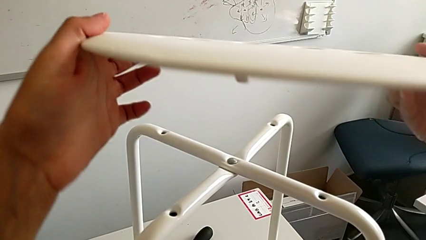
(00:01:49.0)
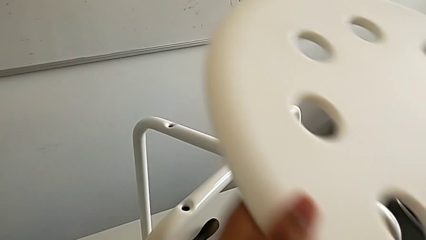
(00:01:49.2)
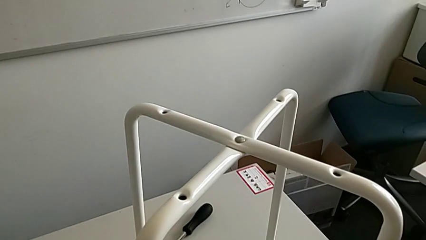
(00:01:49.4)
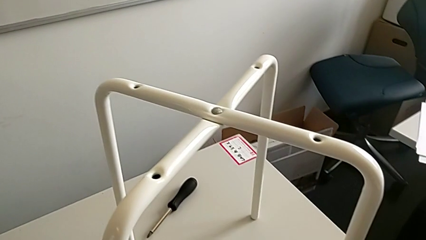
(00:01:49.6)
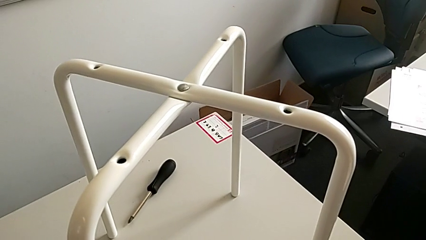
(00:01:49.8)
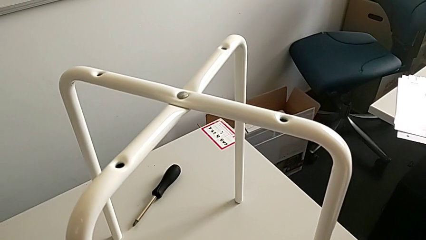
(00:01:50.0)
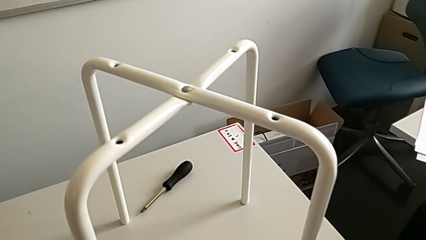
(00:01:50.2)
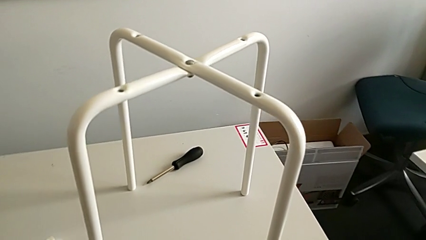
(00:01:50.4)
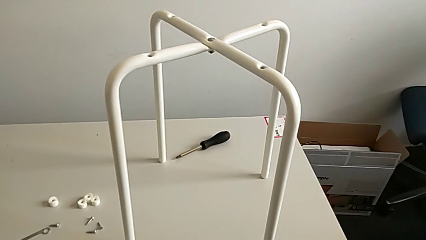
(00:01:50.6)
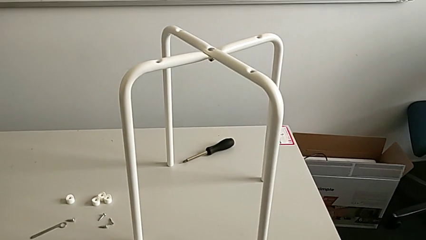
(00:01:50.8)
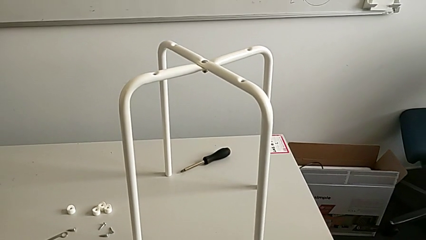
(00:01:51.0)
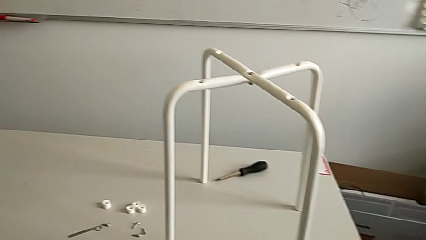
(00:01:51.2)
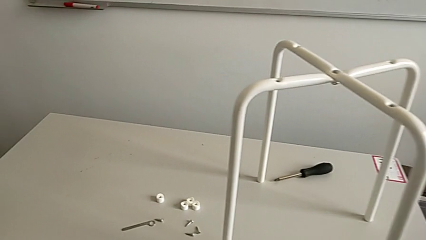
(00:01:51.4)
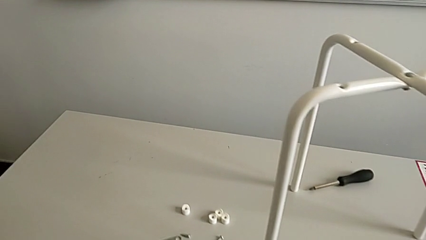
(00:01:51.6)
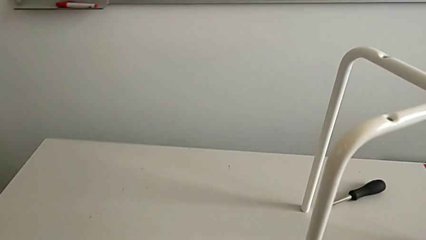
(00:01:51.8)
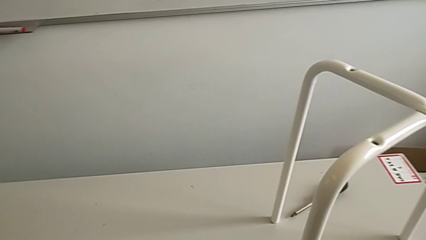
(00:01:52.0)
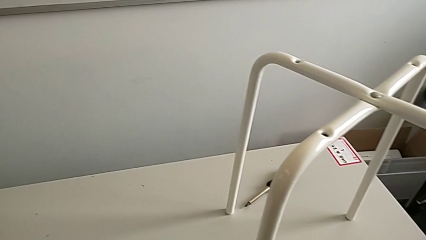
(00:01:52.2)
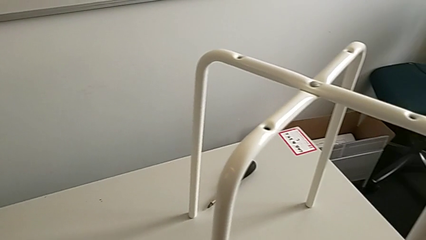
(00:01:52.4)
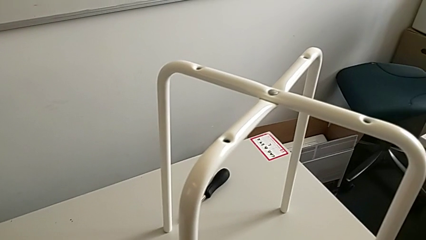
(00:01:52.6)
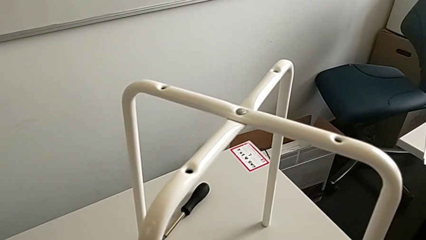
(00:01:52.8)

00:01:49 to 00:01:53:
The camera wearer is assembling the legs together. They keep placing the seat.

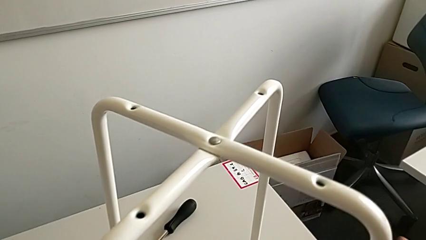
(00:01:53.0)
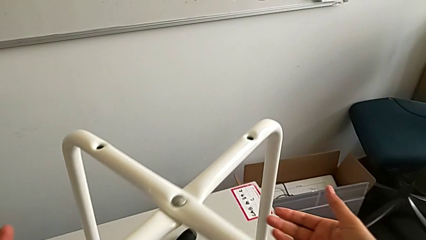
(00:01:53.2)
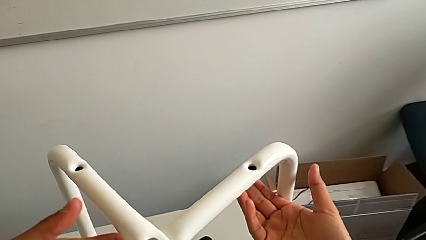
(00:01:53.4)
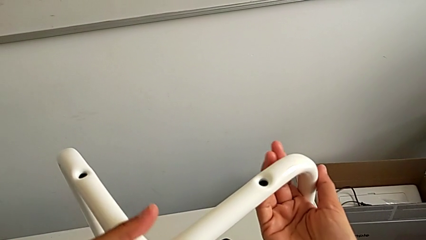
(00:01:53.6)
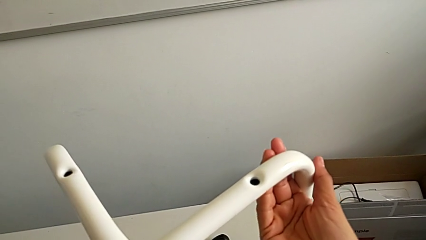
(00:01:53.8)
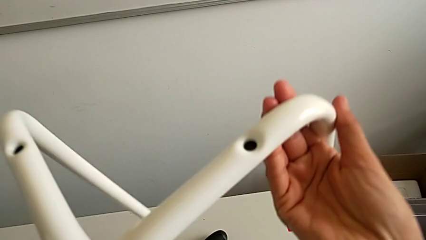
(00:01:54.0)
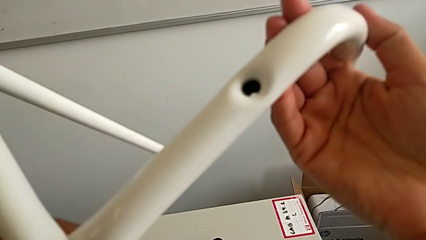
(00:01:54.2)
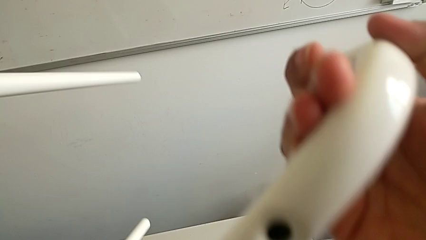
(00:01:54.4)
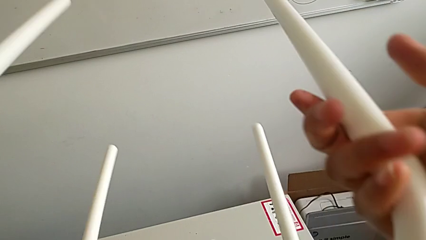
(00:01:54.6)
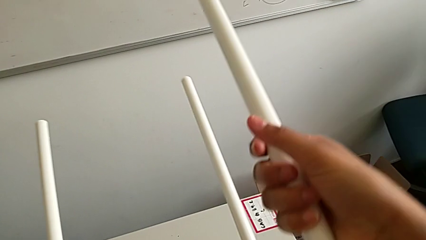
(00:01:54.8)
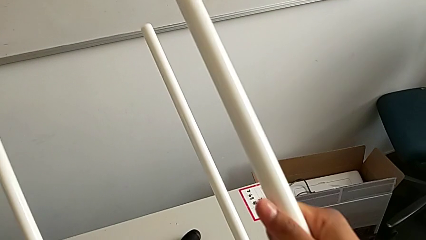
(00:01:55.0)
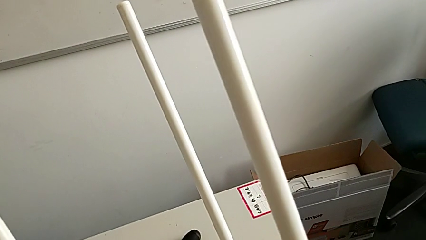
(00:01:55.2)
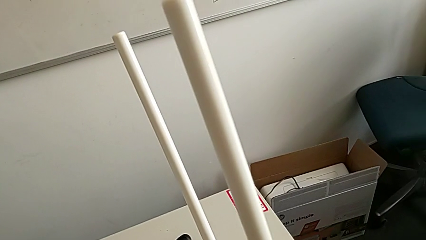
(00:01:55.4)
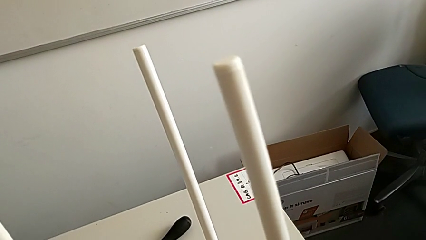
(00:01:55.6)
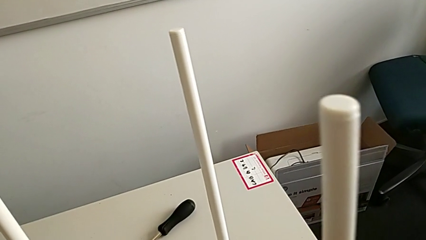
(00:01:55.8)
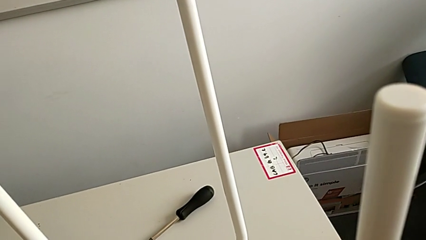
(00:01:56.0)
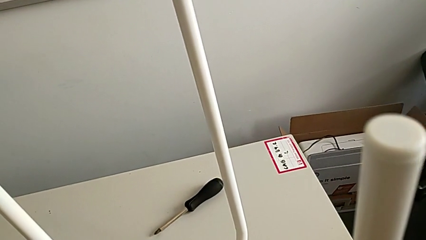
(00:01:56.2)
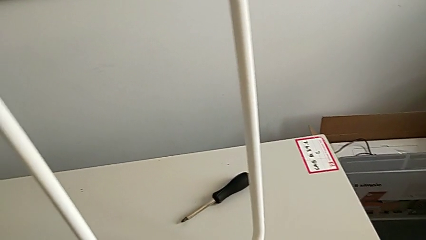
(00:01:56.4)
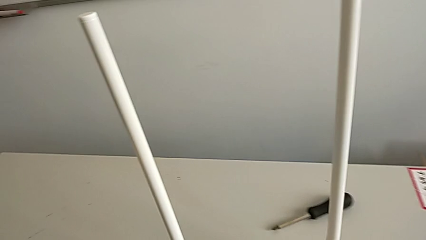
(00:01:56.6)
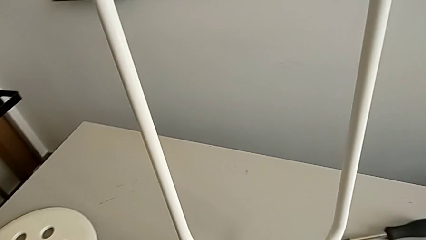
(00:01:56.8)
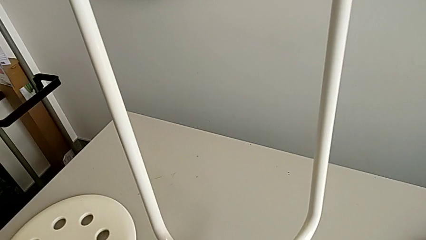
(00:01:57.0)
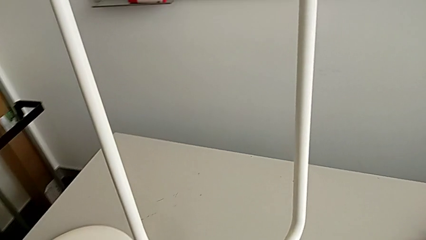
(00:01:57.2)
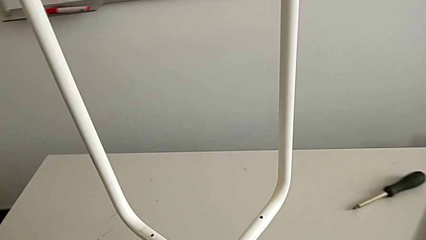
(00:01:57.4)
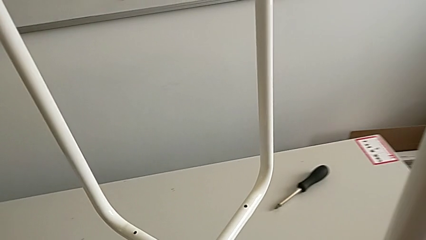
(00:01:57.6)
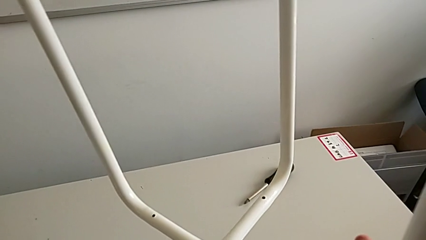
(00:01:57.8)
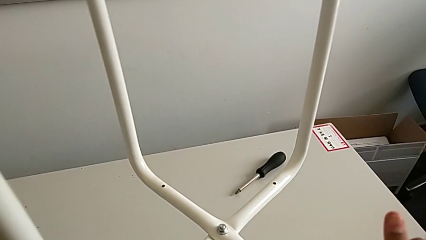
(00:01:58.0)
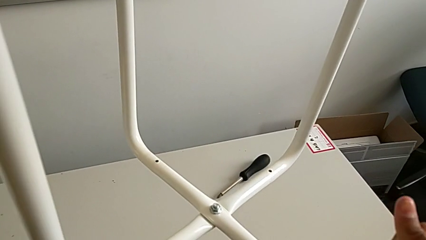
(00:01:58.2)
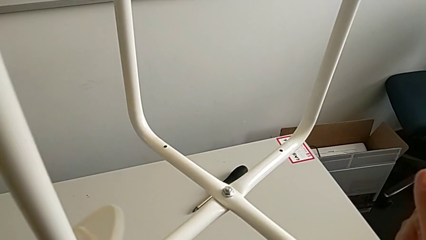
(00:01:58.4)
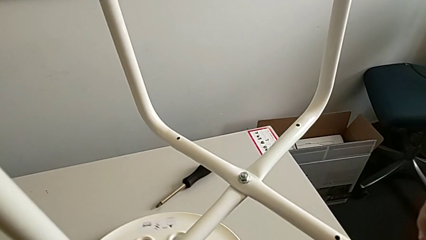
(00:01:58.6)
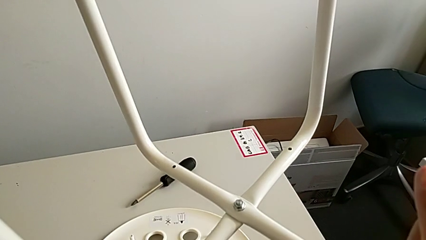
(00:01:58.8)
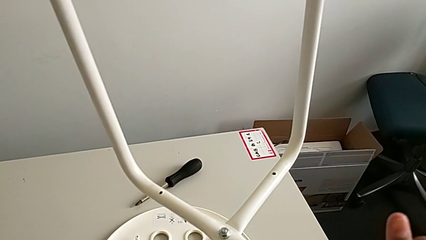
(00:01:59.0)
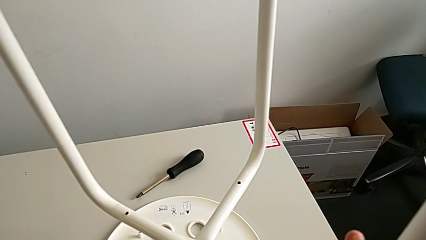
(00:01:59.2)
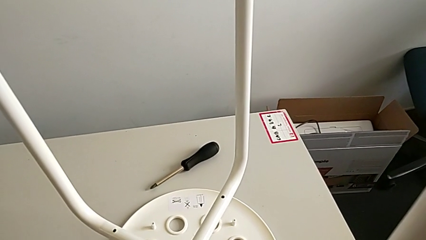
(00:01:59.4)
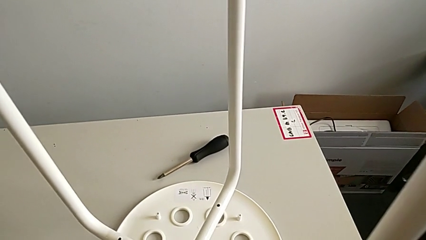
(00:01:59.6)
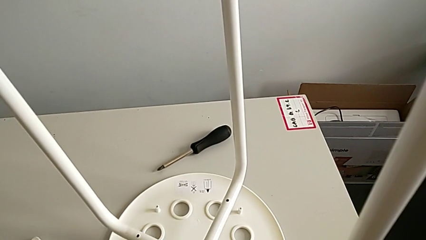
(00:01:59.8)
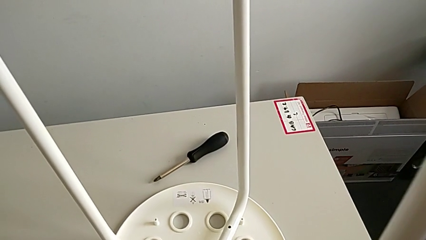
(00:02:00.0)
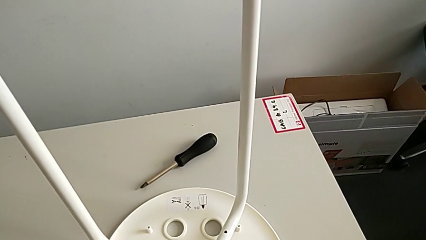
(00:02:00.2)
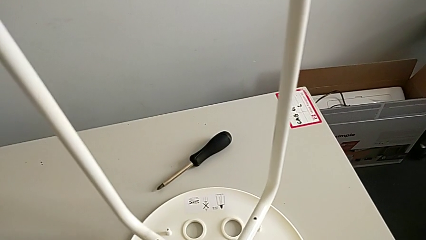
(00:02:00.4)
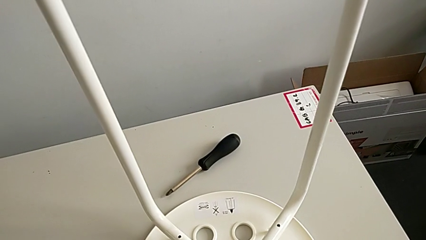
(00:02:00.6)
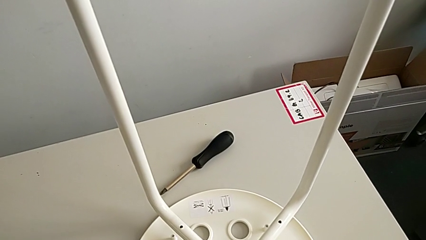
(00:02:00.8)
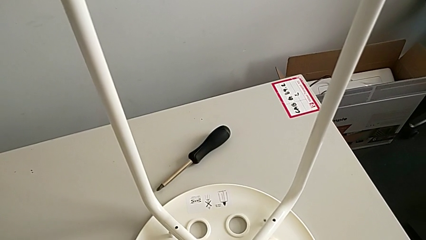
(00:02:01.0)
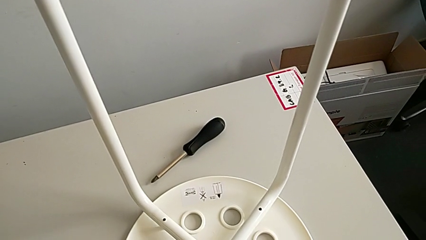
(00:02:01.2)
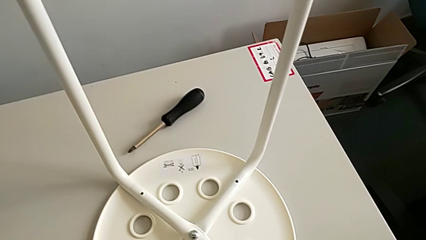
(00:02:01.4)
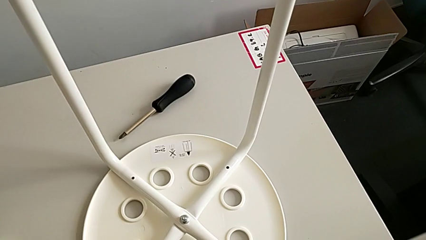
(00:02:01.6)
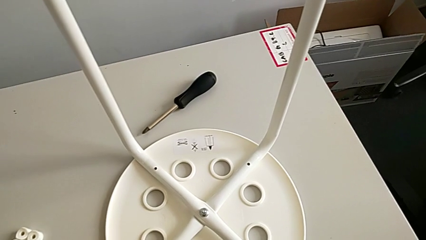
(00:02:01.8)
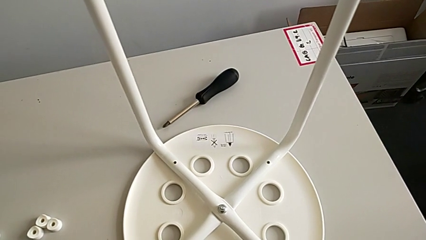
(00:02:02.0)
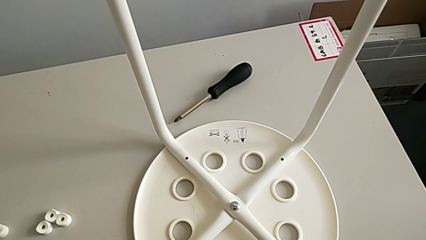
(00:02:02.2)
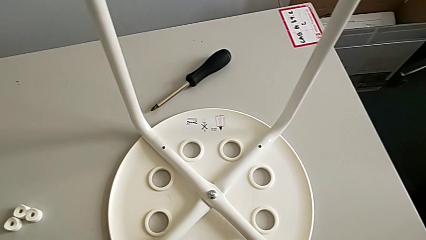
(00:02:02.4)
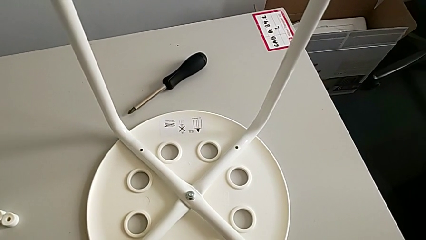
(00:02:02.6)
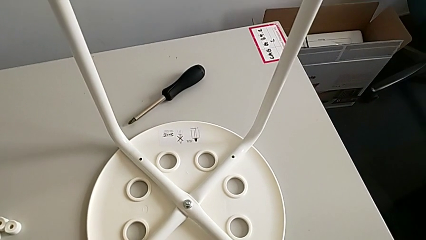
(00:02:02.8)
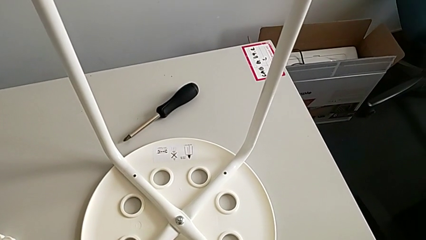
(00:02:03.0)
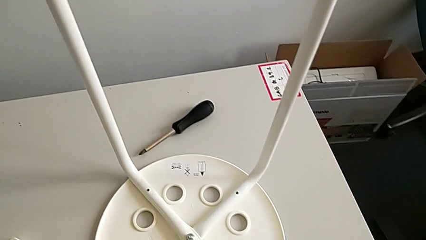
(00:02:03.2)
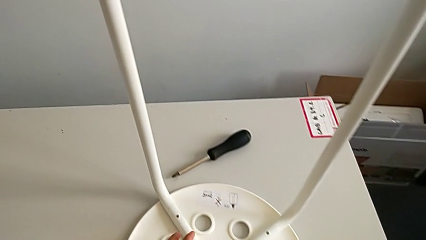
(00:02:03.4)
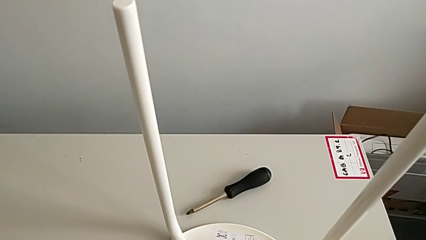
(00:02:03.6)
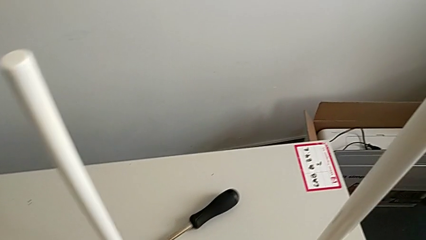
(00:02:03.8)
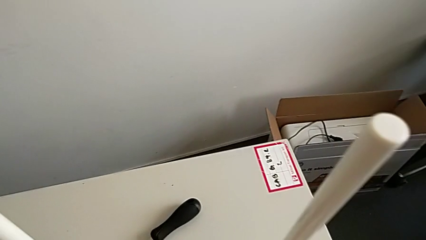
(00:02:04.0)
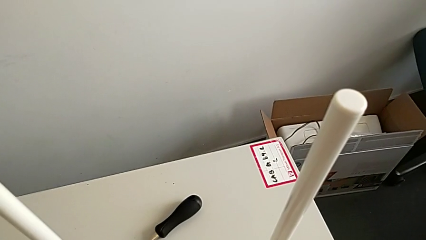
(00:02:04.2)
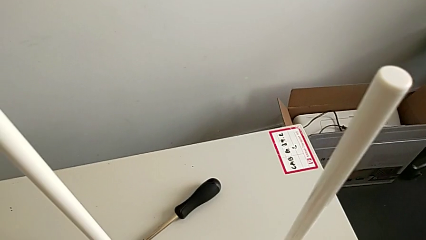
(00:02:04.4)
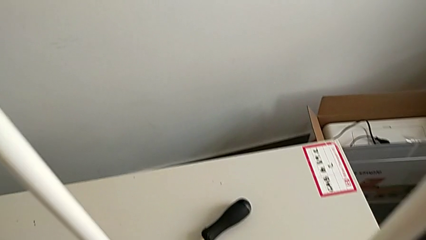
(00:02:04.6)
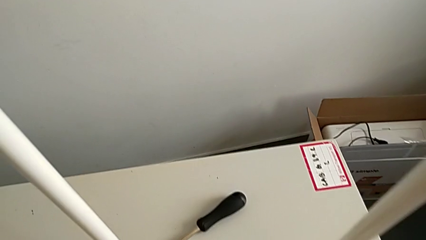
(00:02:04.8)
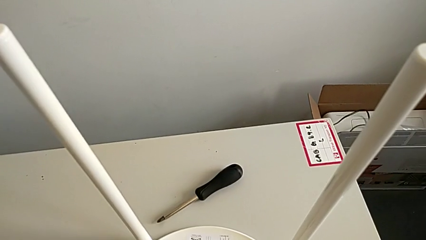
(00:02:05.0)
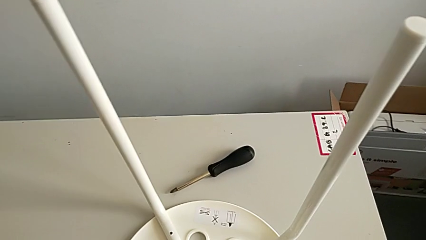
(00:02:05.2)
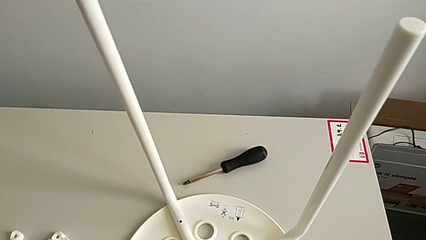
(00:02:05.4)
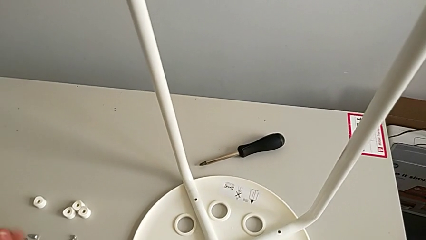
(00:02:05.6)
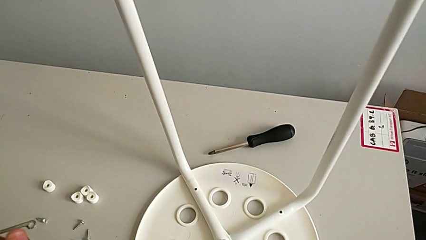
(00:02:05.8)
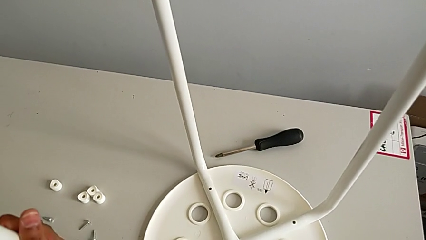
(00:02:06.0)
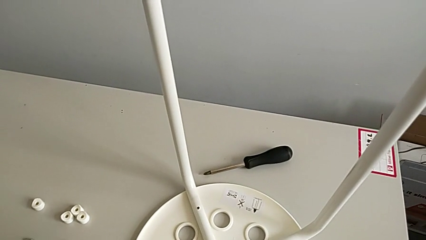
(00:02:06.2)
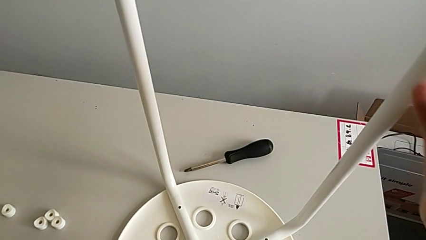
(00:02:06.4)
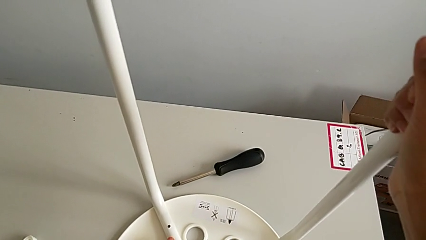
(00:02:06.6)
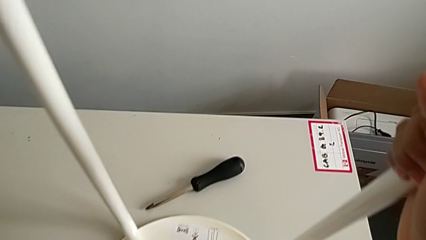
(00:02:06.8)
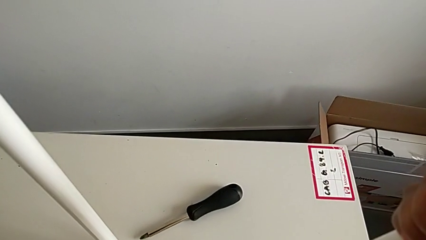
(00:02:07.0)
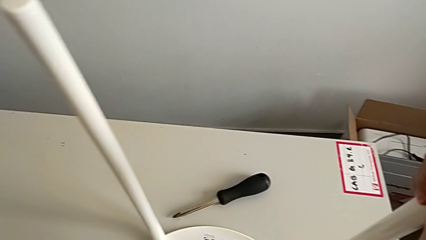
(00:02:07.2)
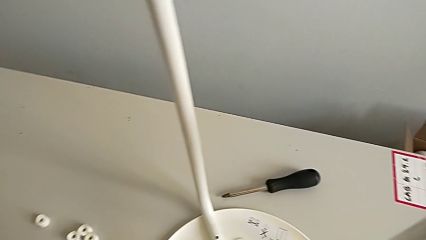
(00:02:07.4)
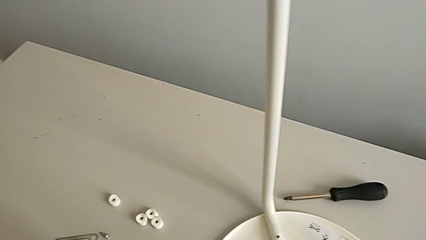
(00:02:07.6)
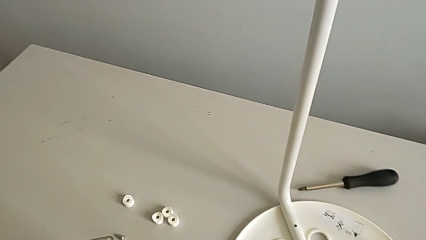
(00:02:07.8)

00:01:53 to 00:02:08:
The camera wearer is assembling a white tray. They rotate the leg, lift it, assemble it, align it, slide the stool and align the leg.
